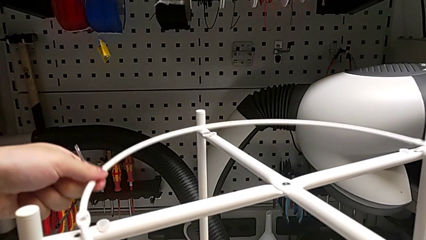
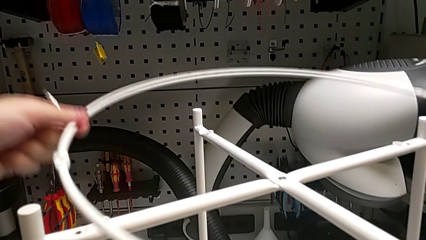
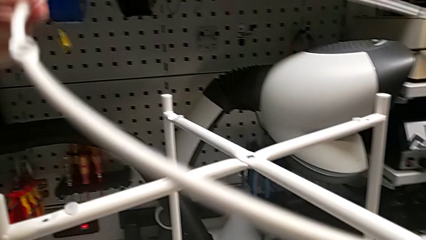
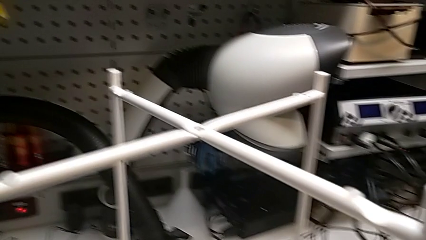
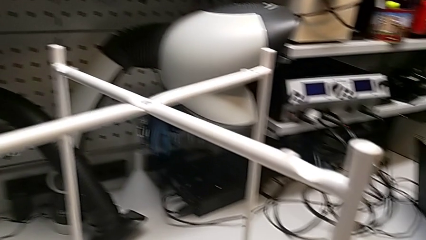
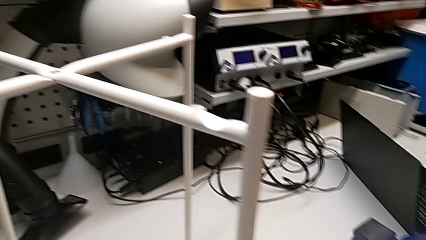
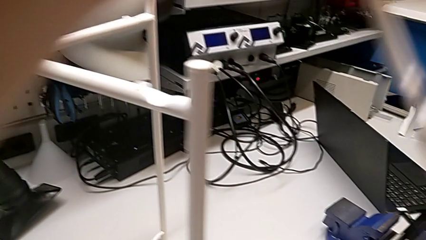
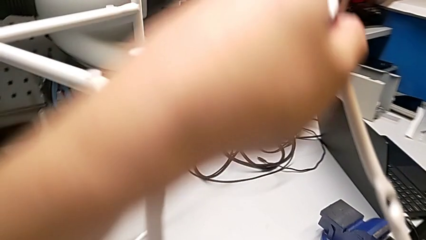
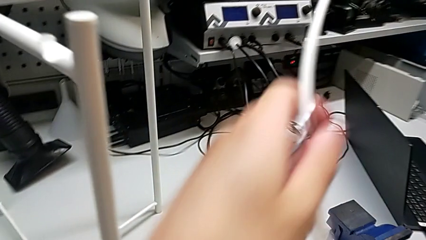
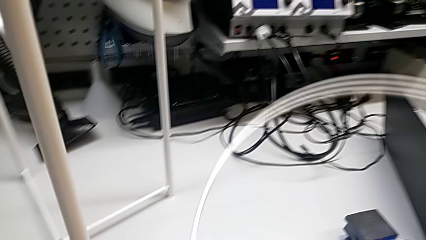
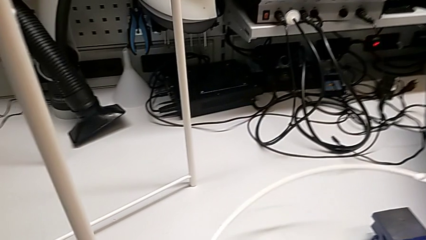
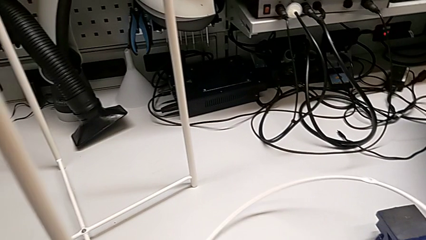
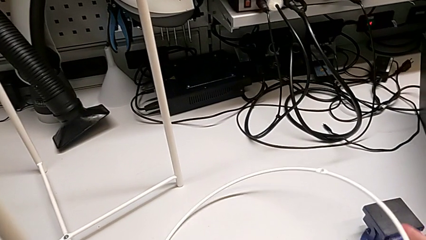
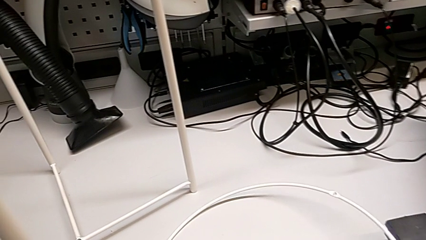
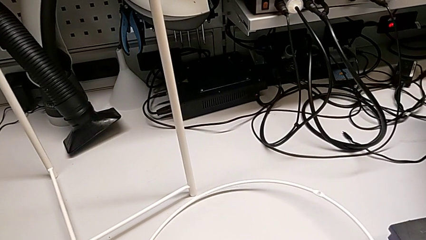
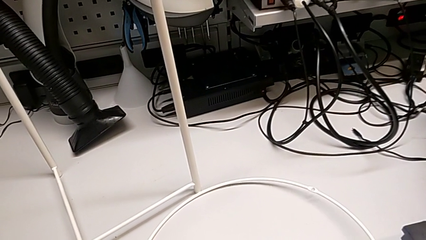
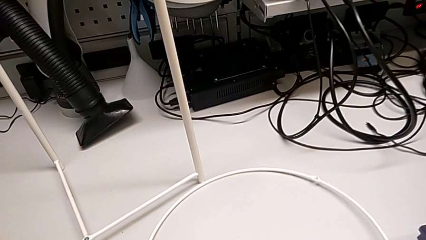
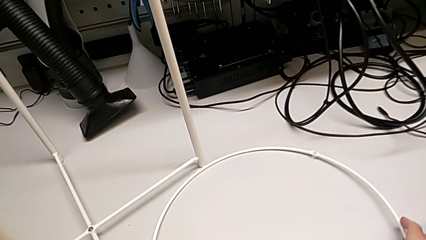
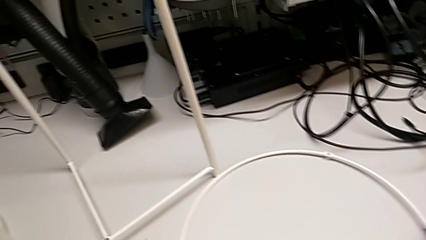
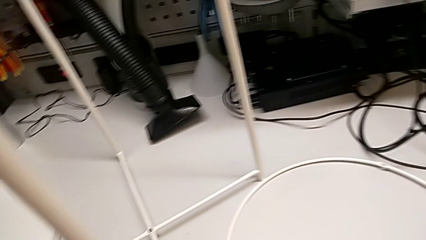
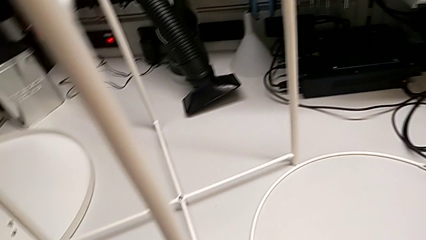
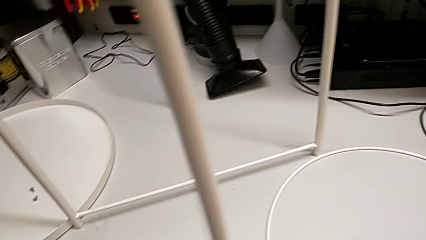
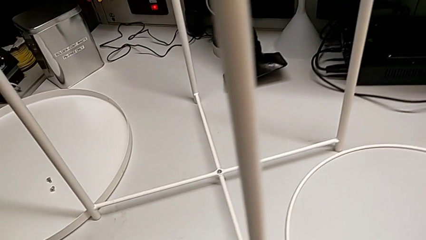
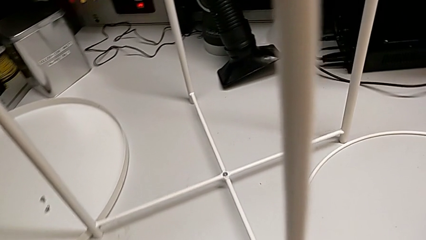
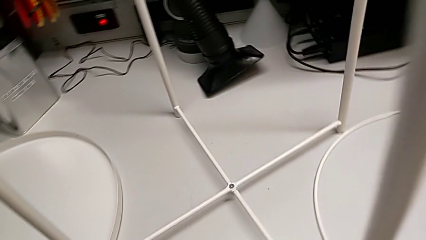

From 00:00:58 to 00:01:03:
The camera wearer is removing the circle. They disassemble the circle, lift it and place it.

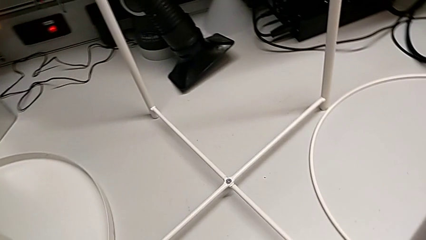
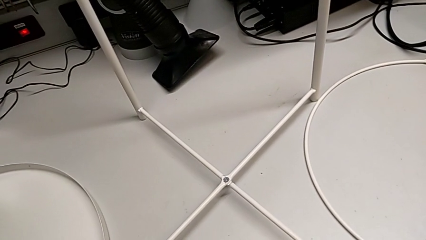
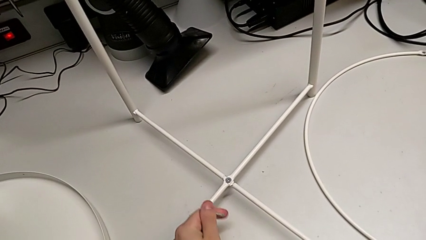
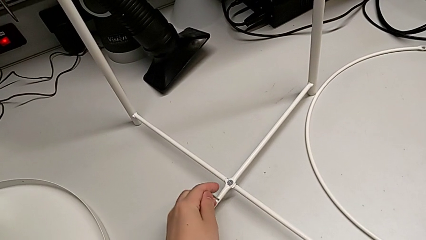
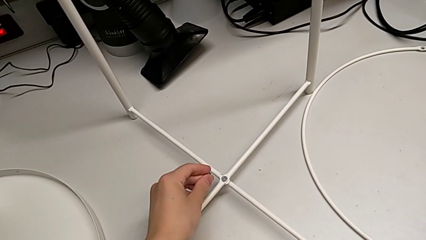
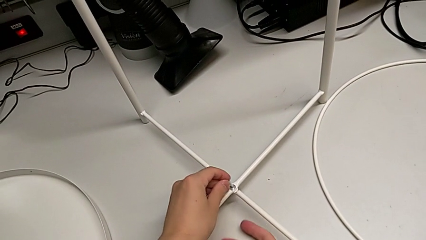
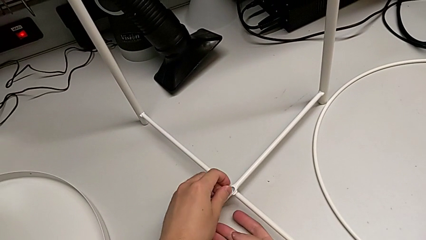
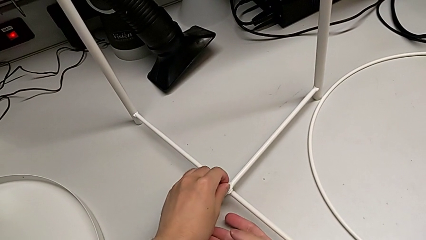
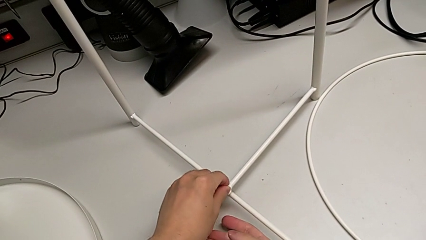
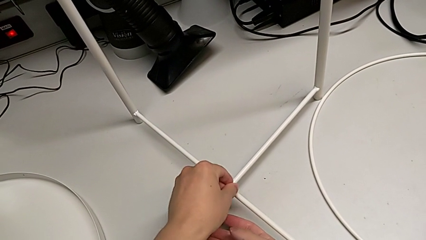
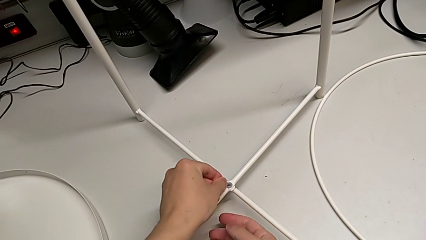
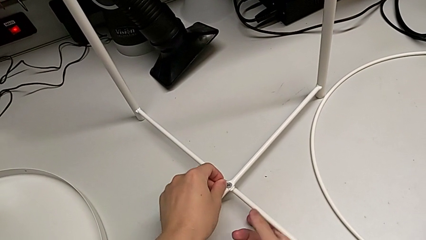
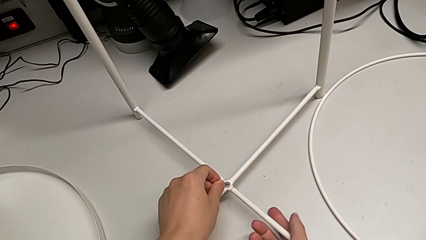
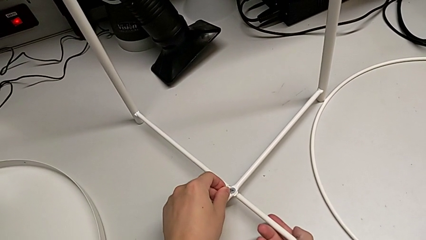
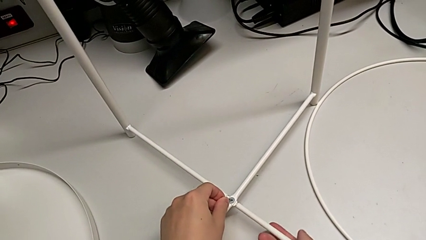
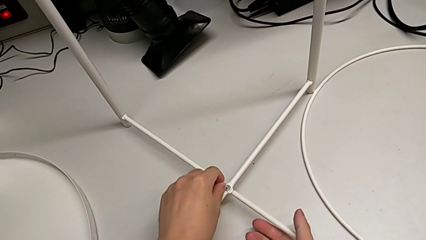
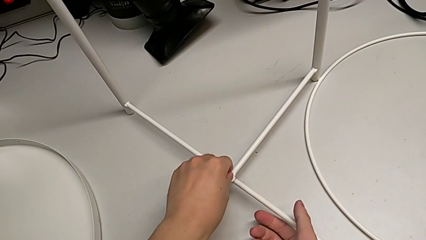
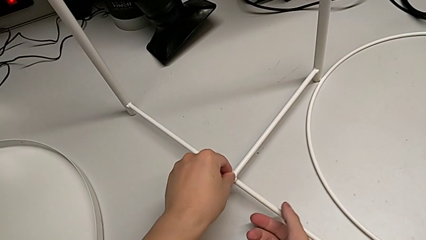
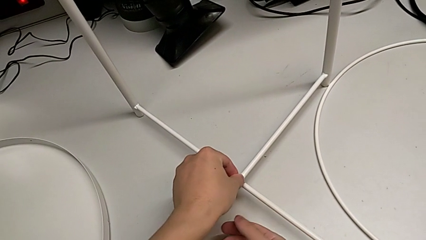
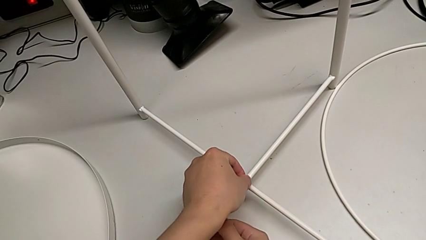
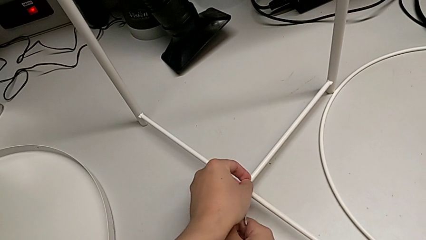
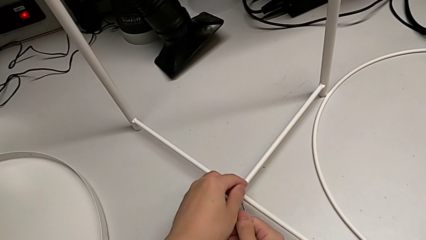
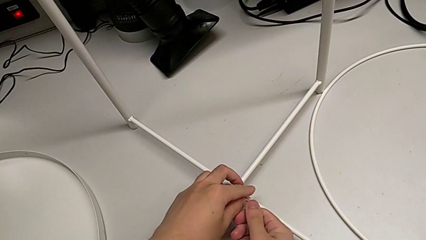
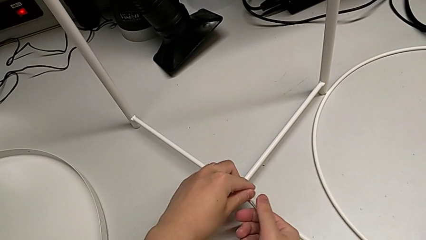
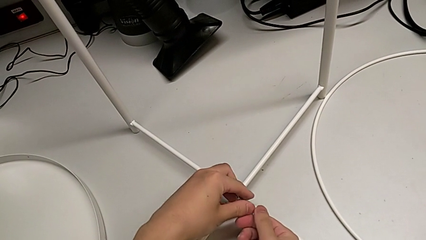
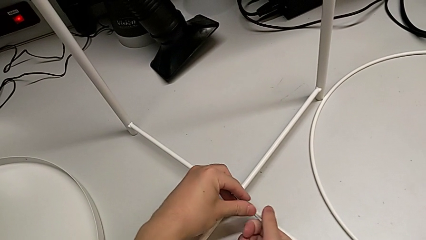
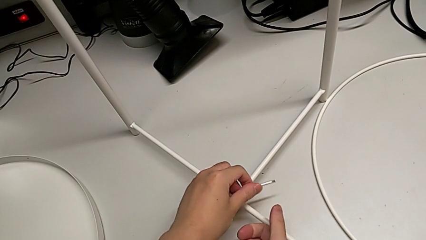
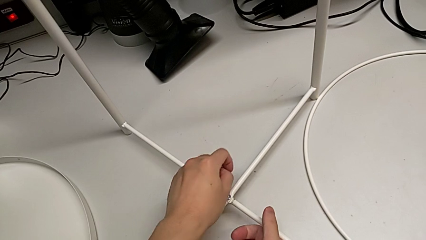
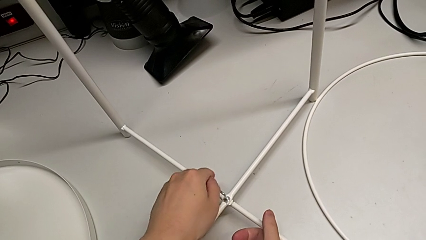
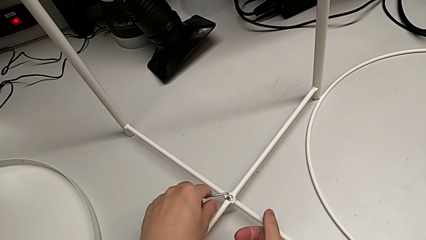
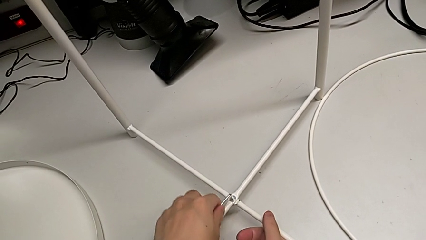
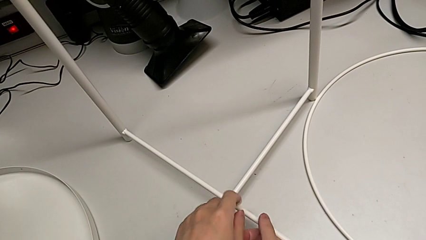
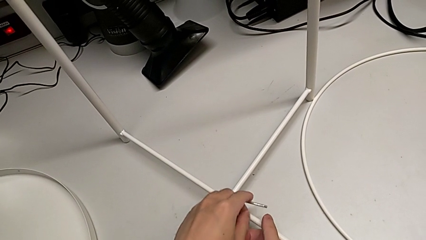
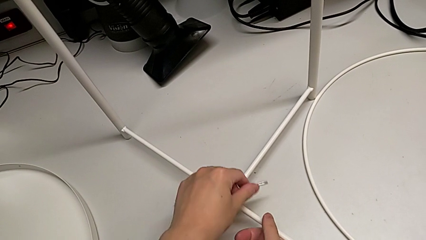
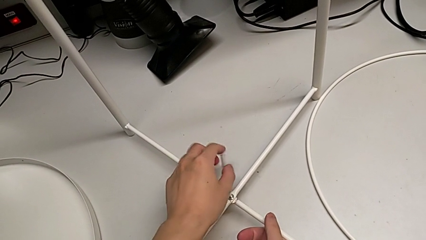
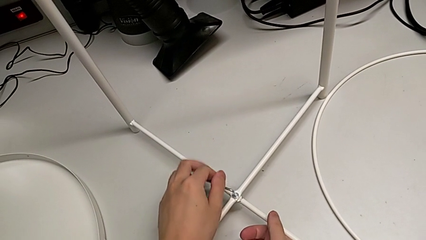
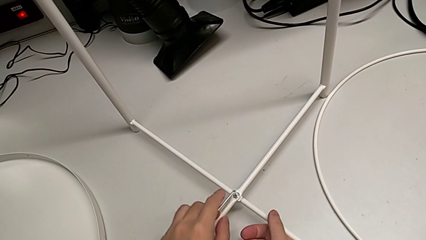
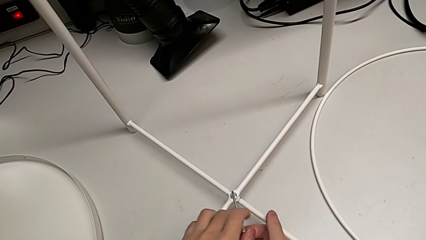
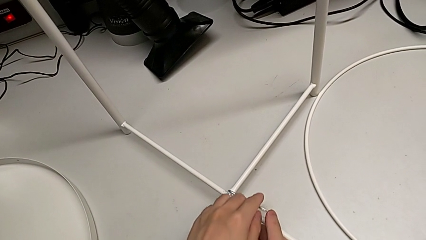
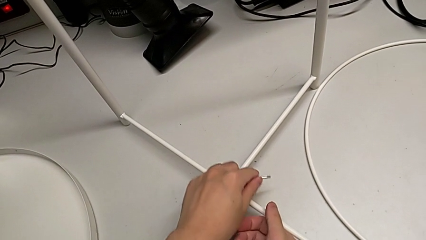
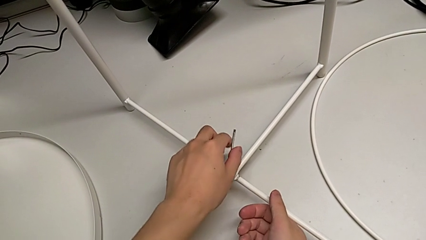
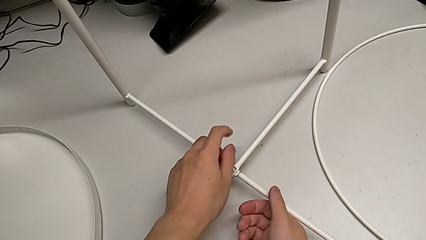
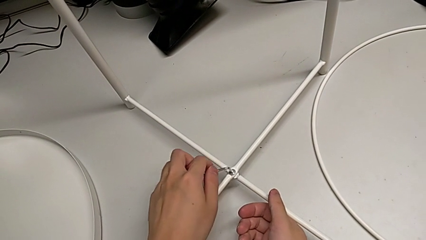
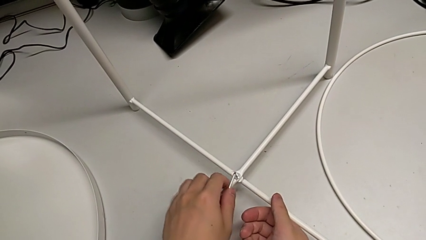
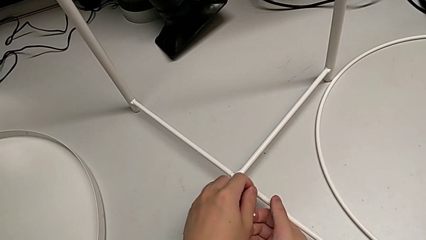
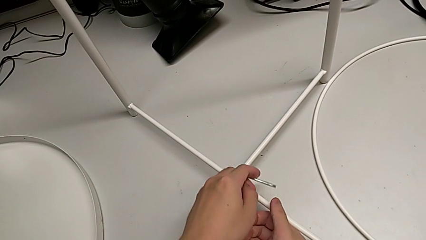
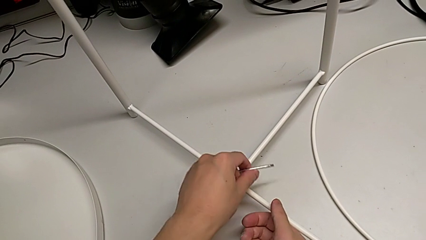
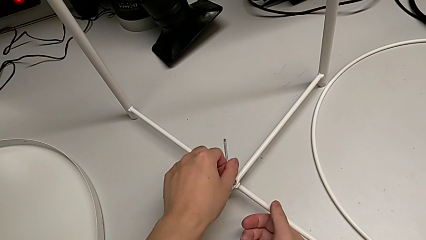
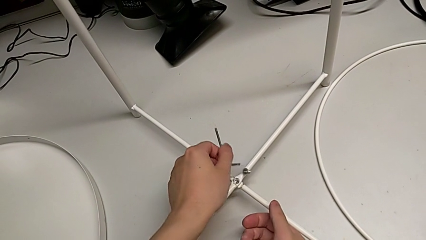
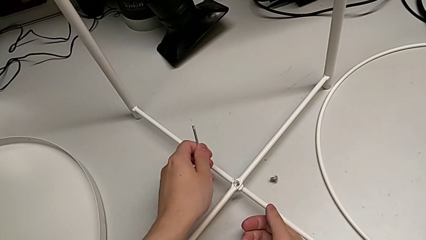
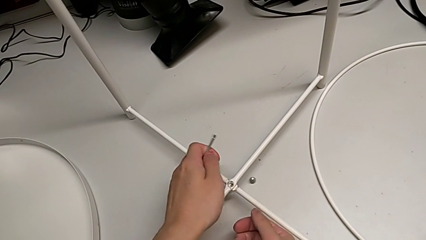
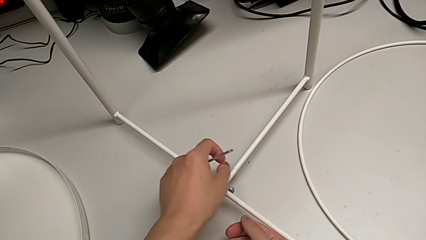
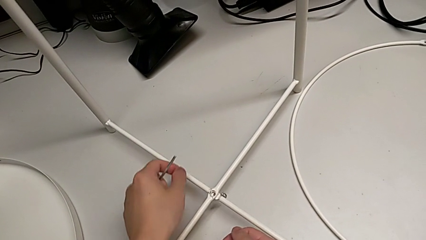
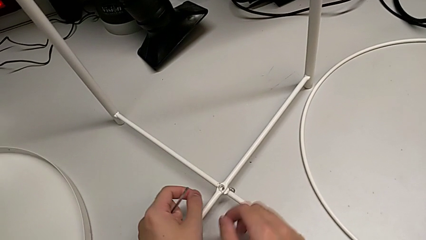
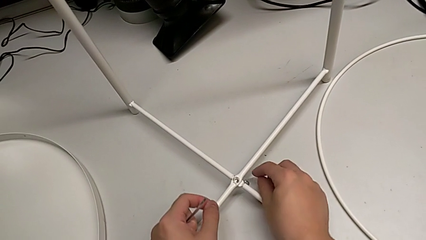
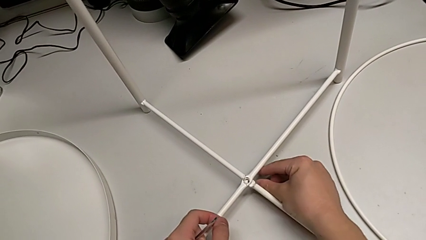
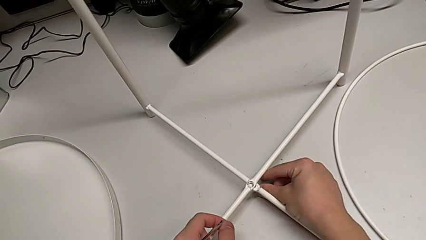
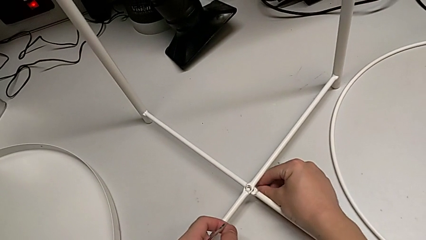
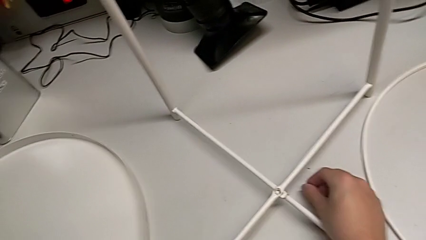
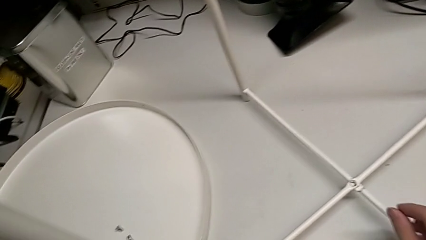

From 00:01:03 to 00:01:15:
The camera wearer is unscrewing the hex socket head of the base. They insert the Allen wrench with the left hand, slide the tray table with the right hand, unscrew the hex socket head, wrongly drop it and grab it.
